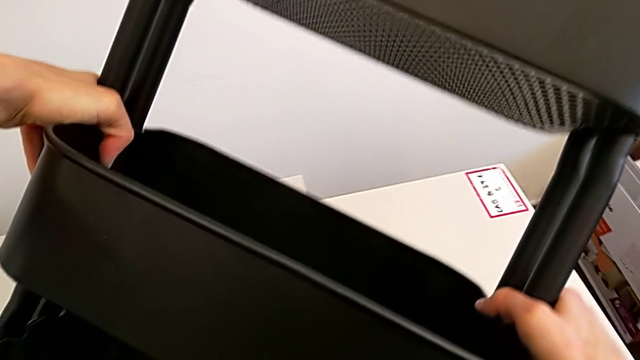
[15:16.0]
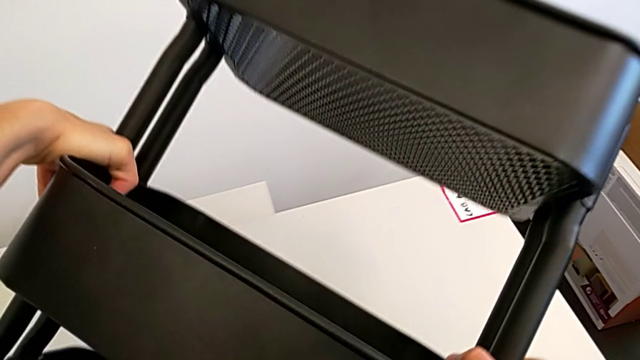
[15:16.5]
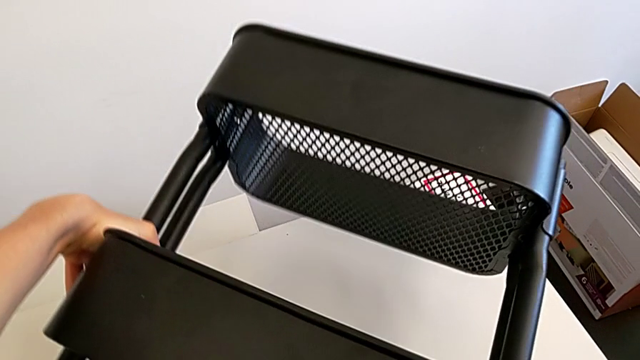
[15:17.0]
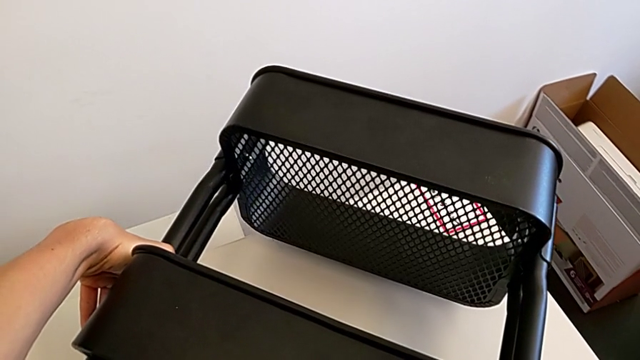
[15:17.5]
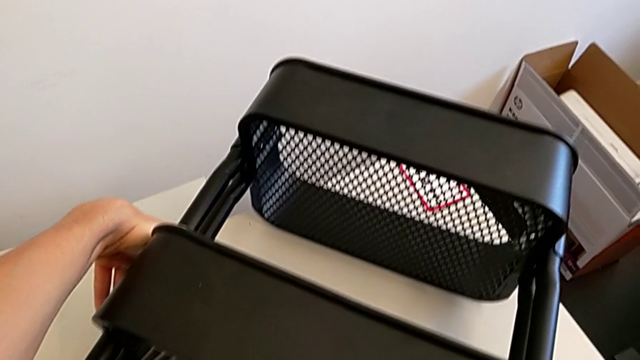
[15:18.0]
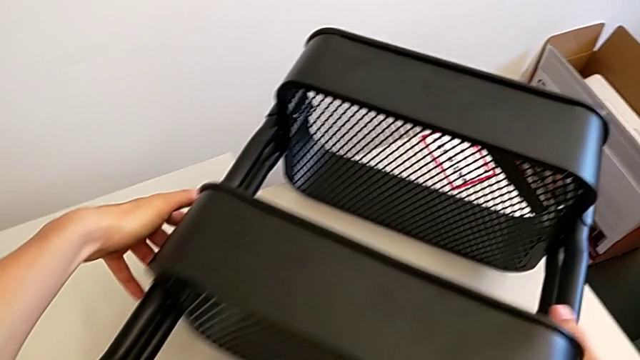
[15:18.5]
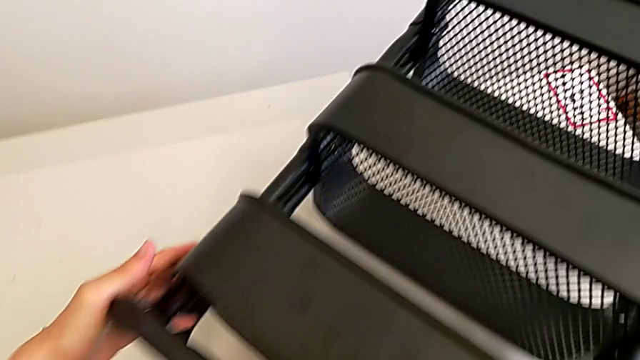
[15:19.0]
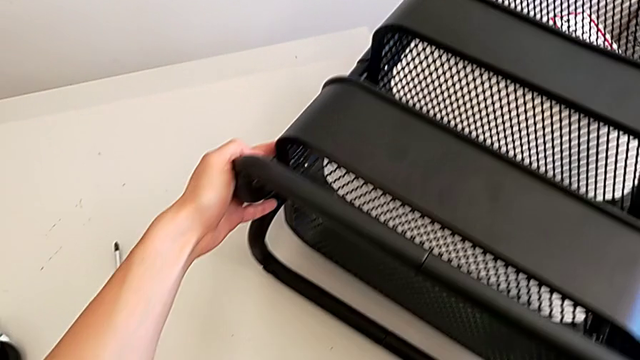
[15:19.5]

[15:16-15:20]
The camera wearer is assembling the middle tray. They place the utility cart.

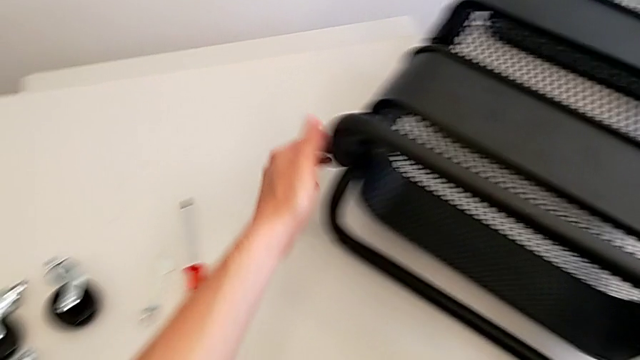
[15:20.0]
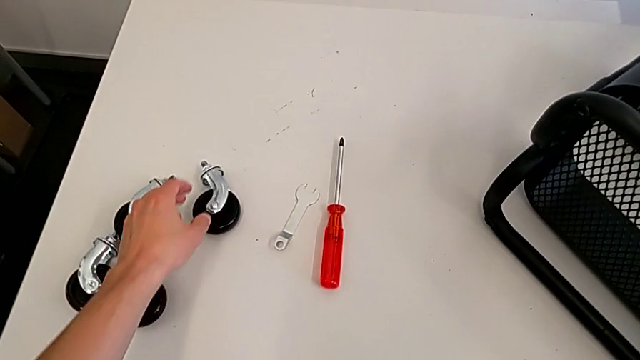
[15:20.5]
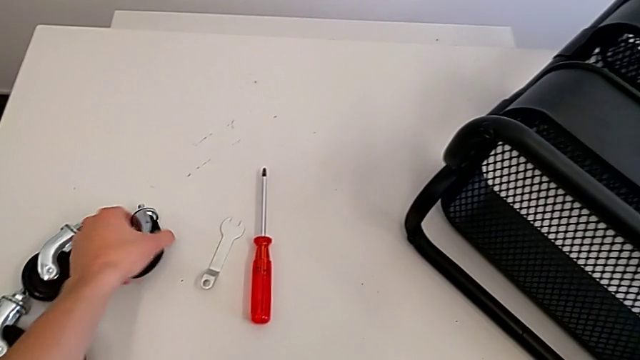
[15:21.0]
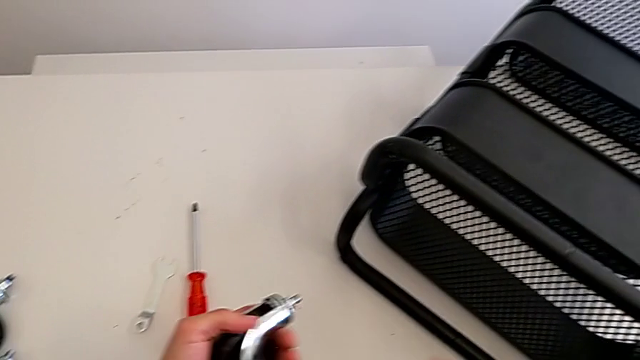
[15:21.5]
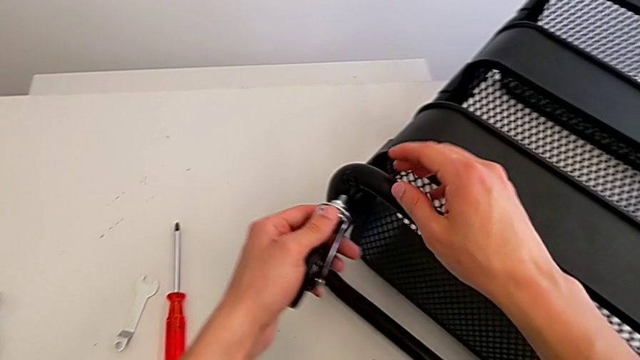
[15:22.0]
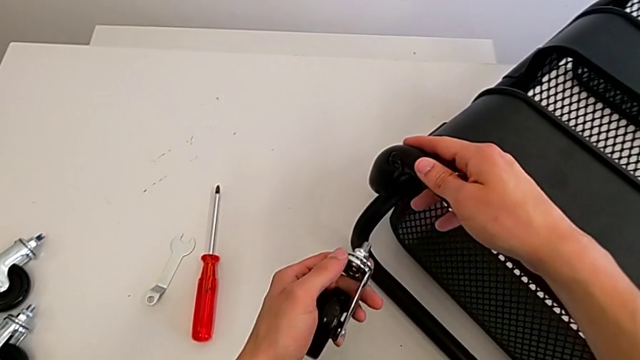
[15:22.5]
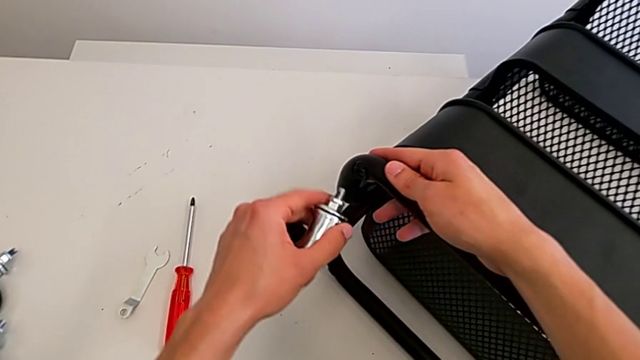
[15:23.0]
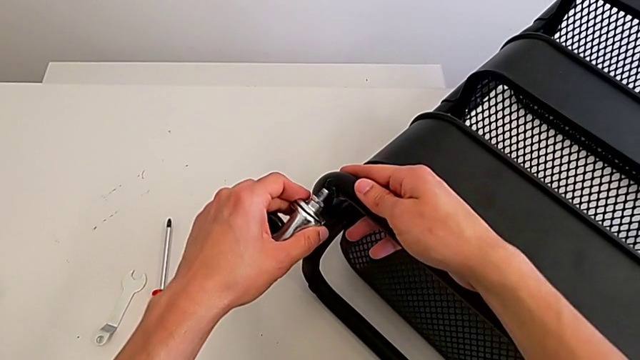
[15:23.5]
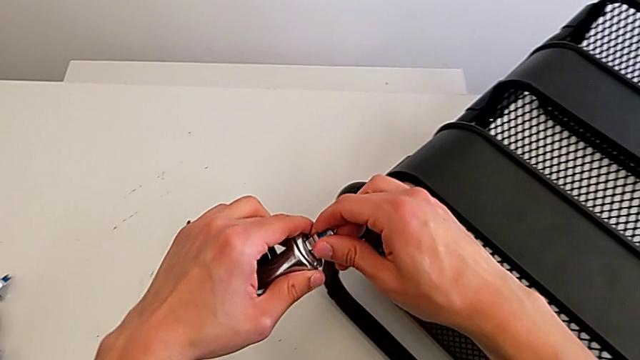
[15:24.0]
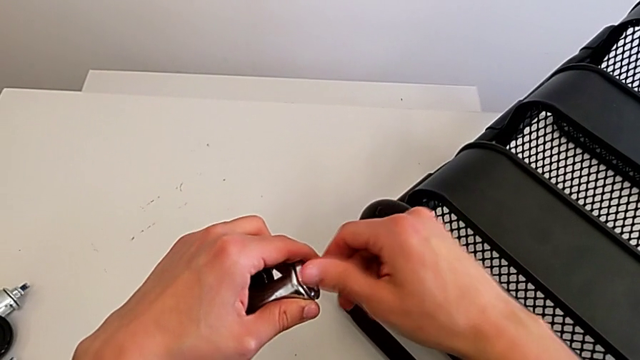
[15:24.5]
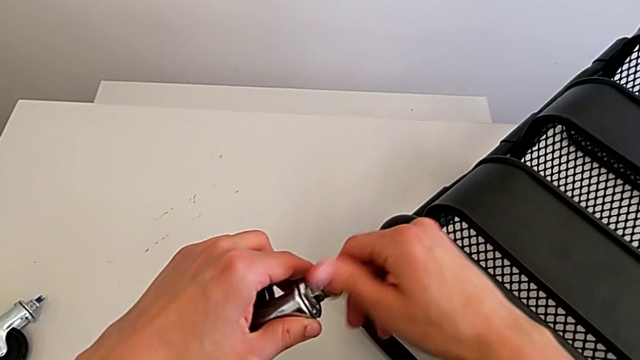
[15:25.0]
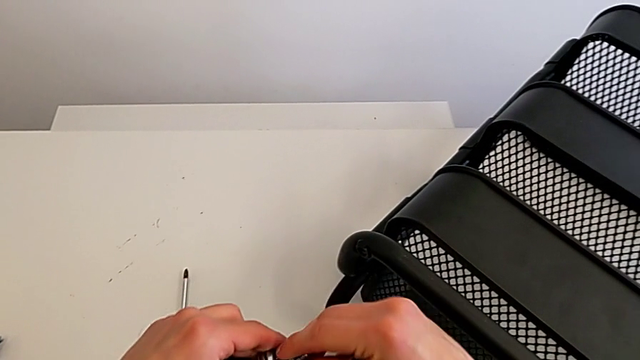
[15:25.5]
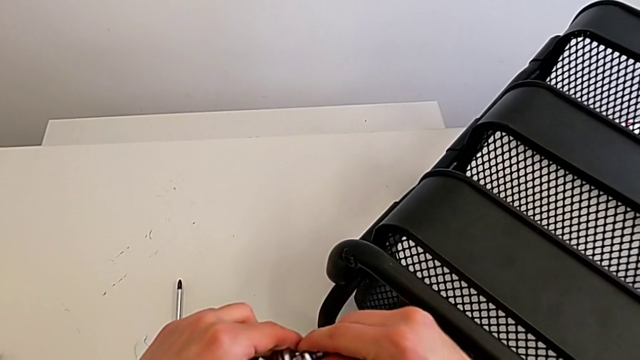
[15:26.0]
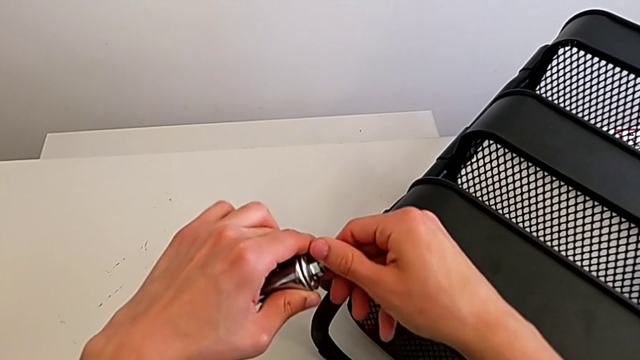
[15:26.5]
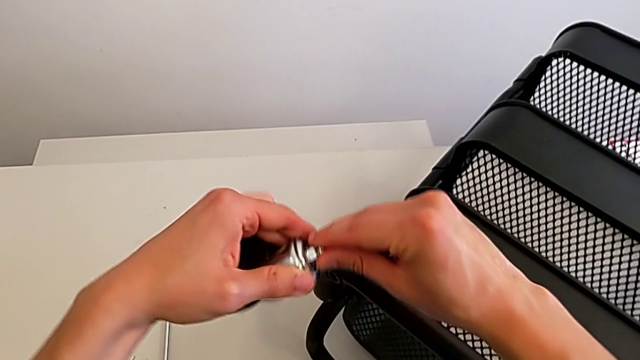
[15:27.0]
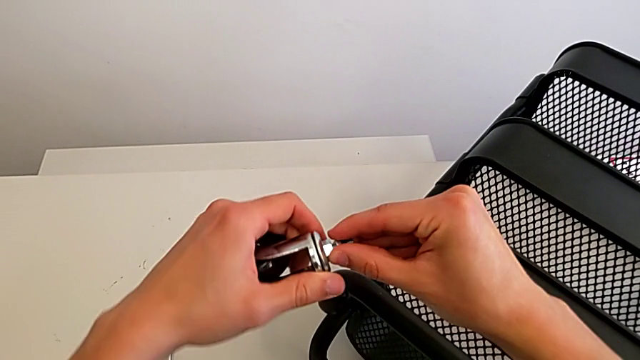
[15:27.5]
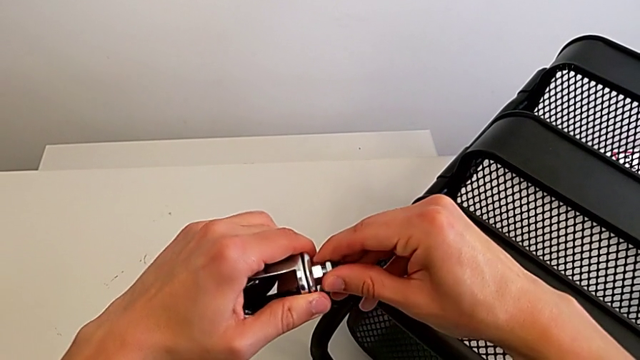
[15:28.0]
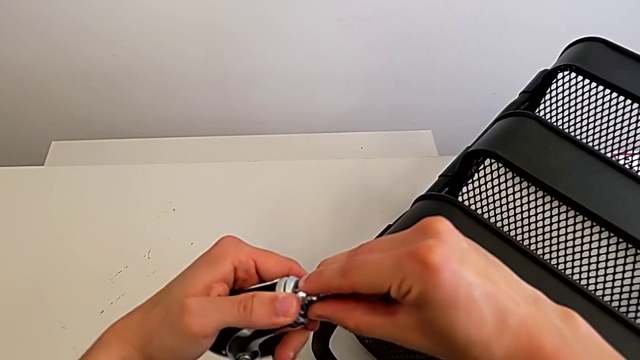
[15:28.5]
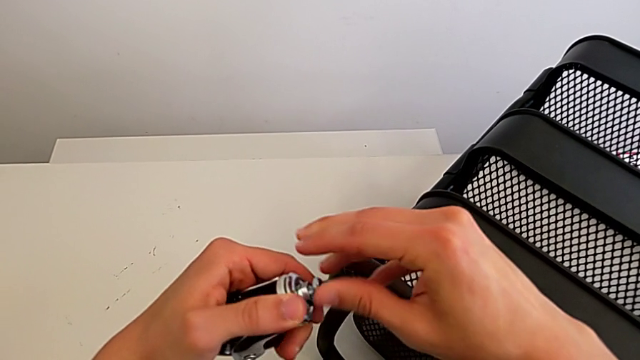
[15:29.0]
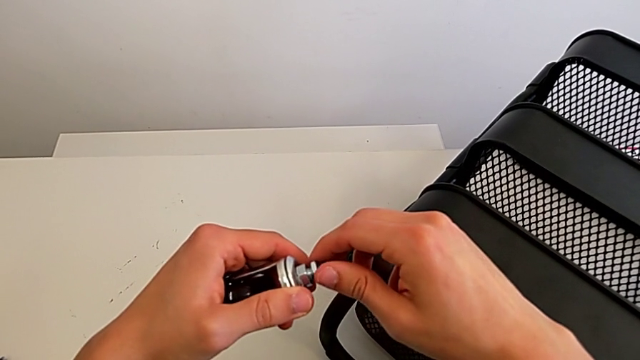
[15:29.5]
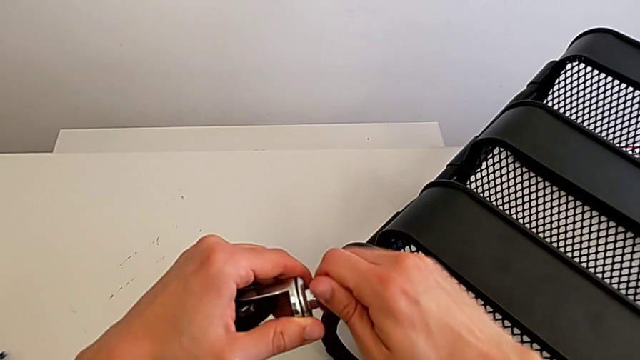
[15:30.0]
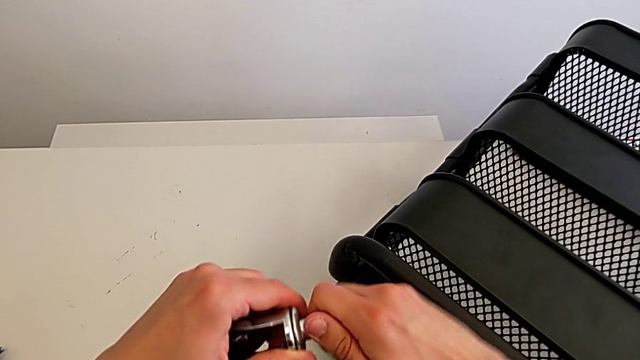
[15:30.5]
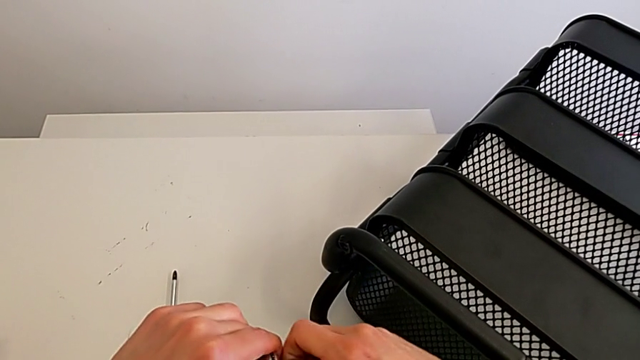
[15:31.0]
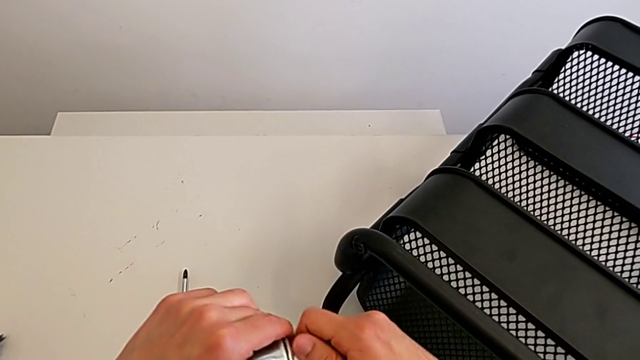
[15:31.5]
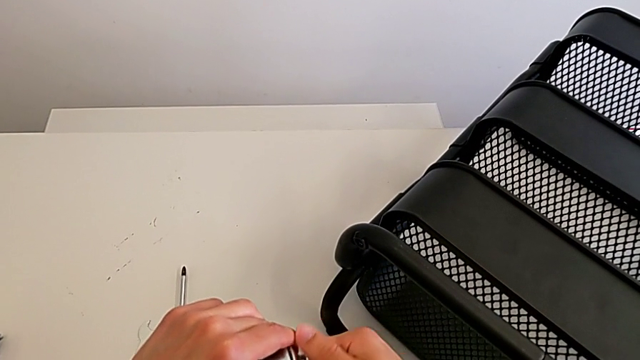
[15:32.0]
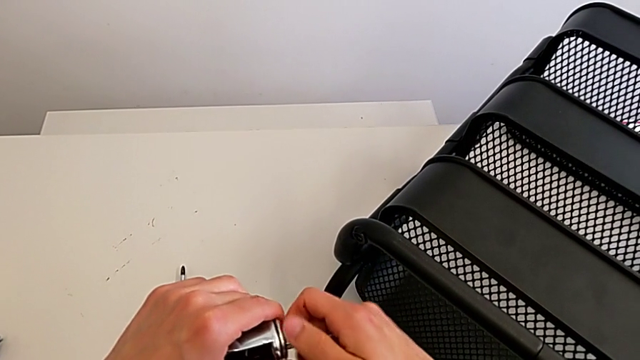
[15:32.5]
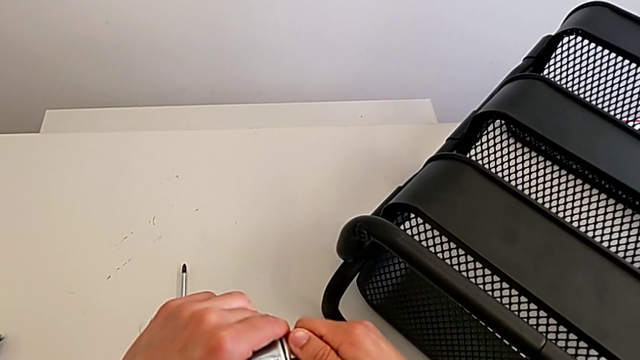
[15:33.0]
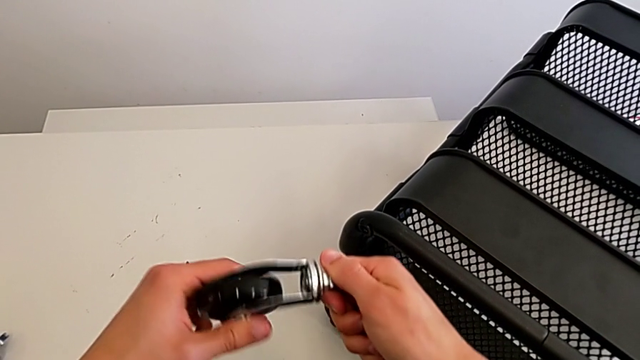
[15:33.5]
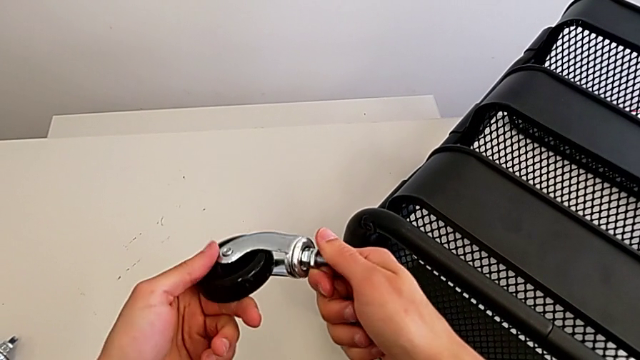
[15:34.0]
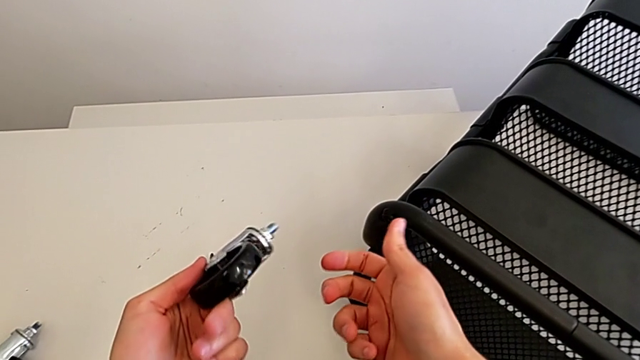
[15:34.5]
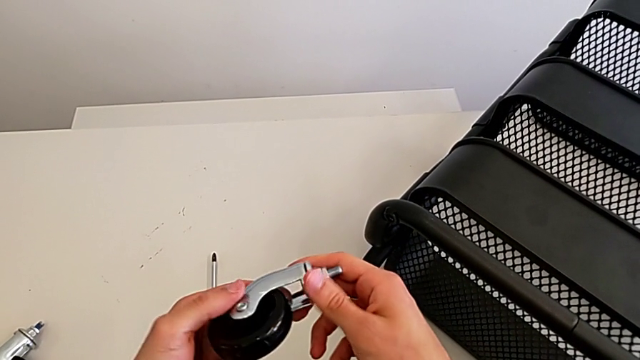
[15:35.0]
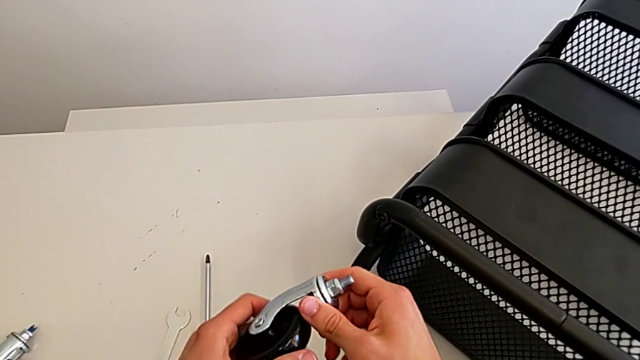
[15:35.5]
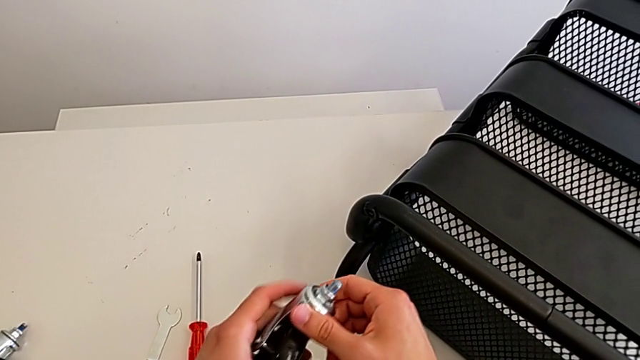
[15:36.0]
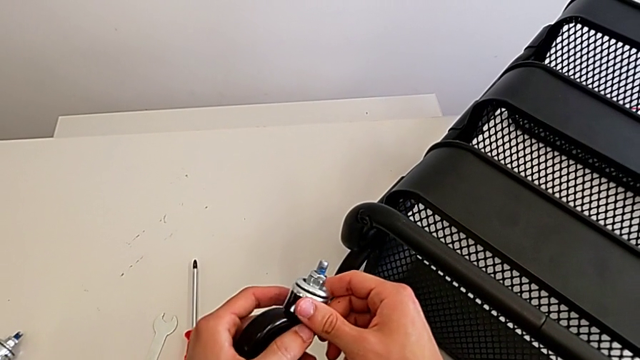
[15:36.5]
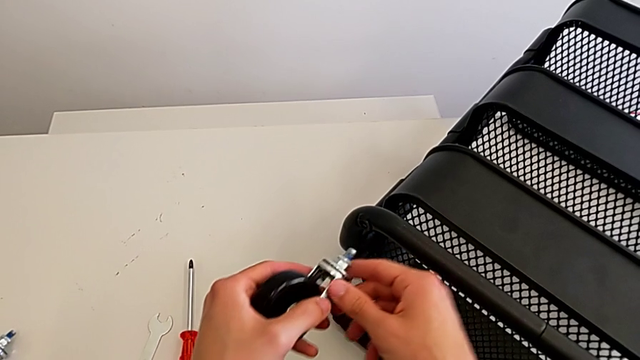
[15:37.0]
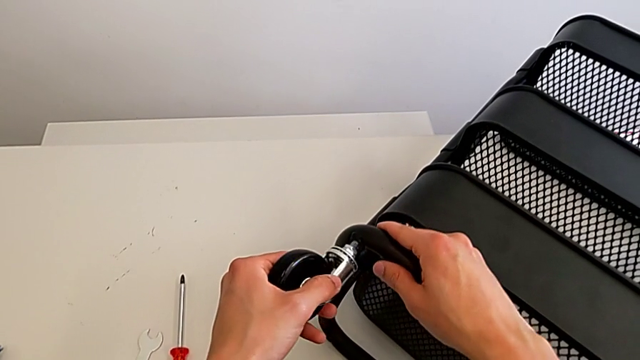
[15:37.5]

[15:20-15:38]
The camera wearer is assembling the first wheel of the furniture. They grab the wheel, wrongly screw the first wheel and insert the wheel.
